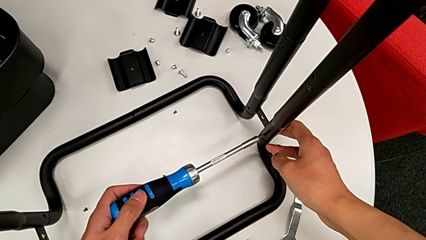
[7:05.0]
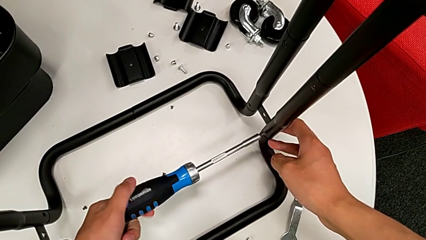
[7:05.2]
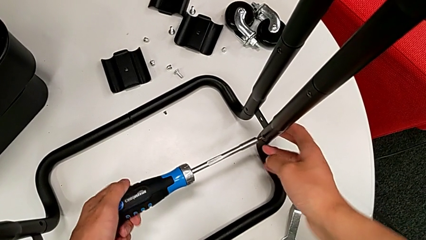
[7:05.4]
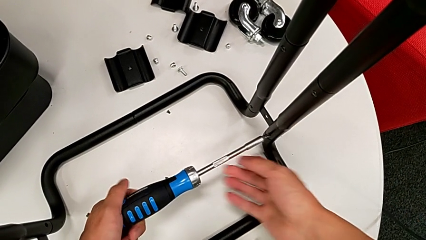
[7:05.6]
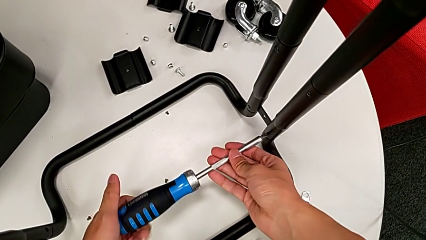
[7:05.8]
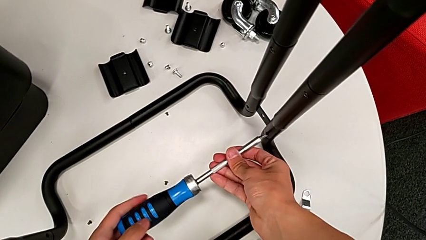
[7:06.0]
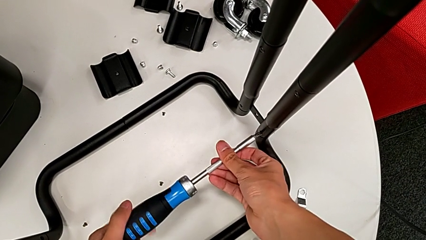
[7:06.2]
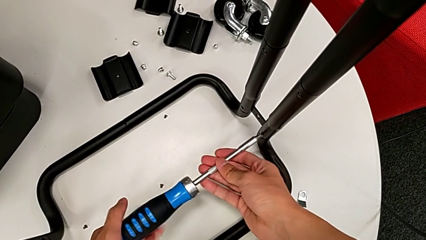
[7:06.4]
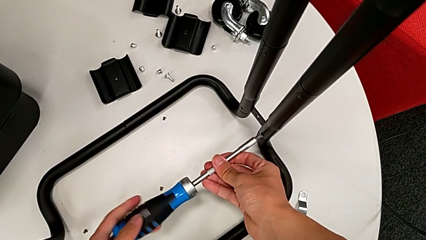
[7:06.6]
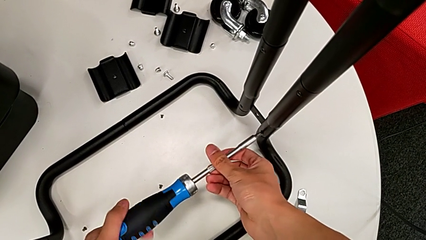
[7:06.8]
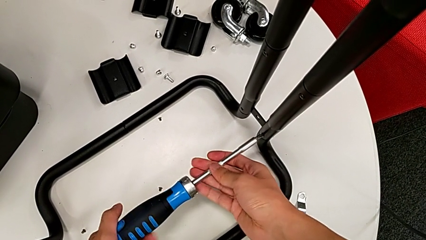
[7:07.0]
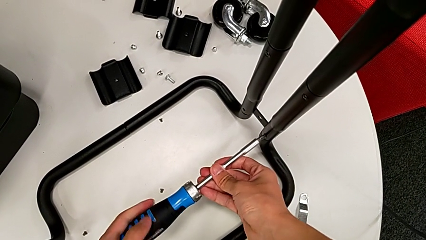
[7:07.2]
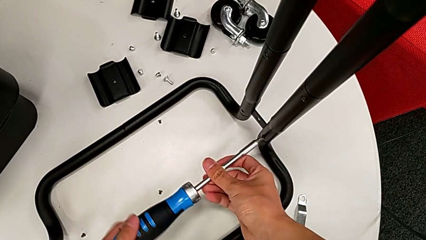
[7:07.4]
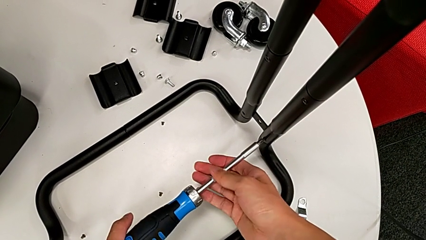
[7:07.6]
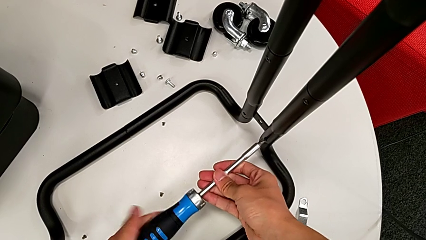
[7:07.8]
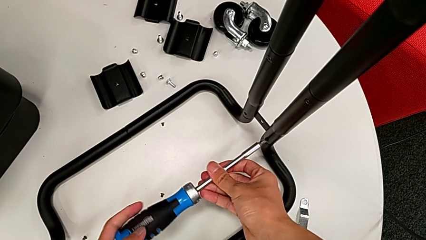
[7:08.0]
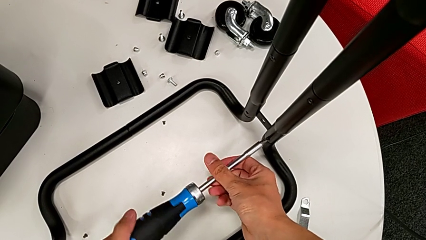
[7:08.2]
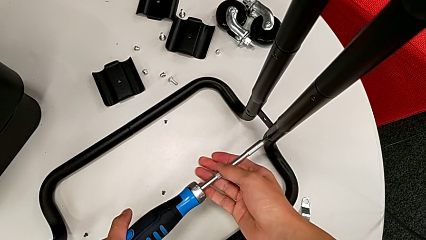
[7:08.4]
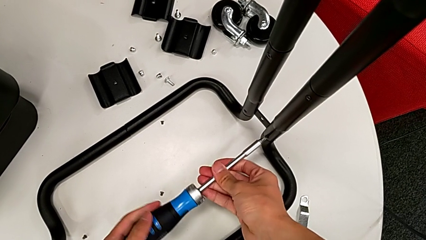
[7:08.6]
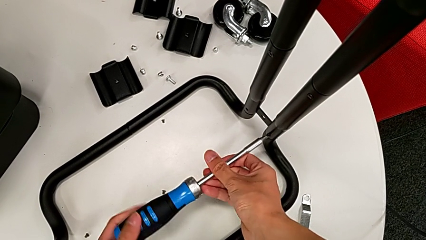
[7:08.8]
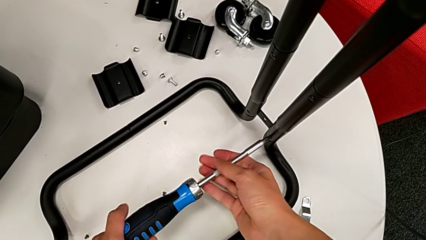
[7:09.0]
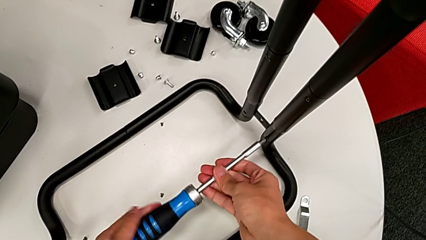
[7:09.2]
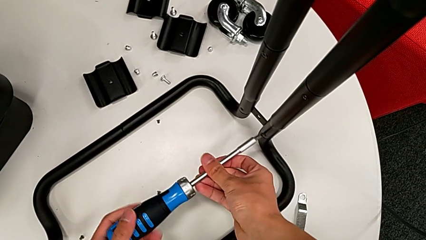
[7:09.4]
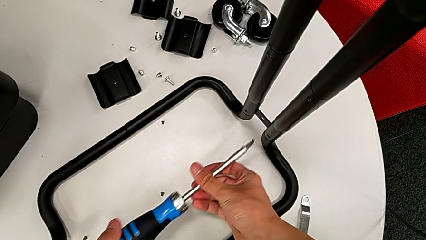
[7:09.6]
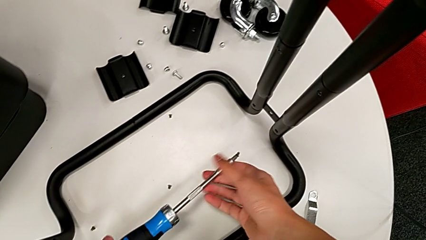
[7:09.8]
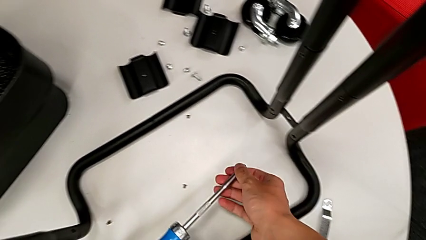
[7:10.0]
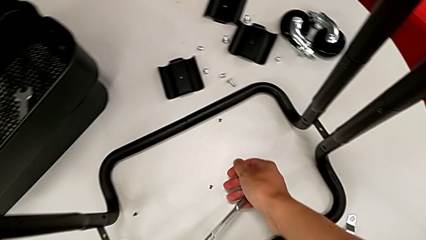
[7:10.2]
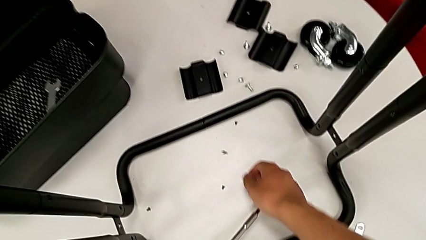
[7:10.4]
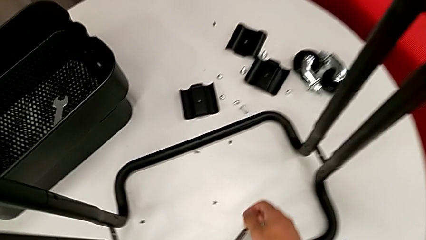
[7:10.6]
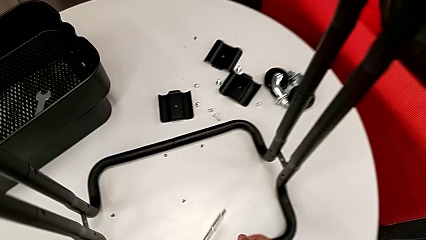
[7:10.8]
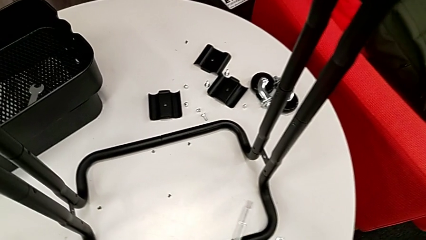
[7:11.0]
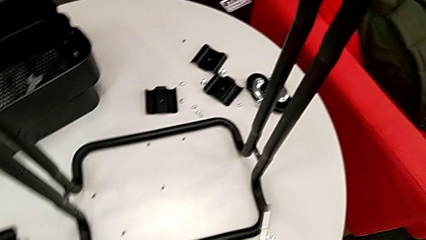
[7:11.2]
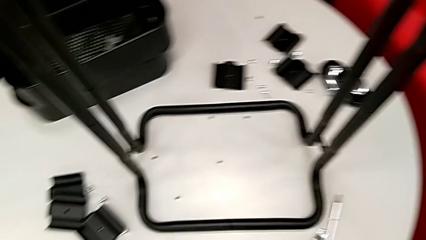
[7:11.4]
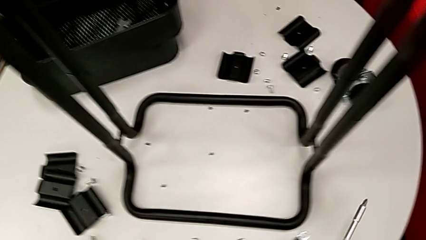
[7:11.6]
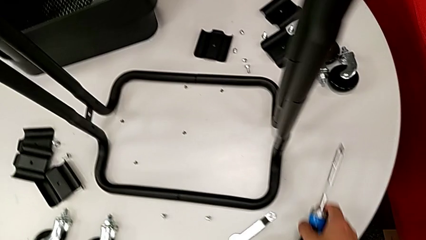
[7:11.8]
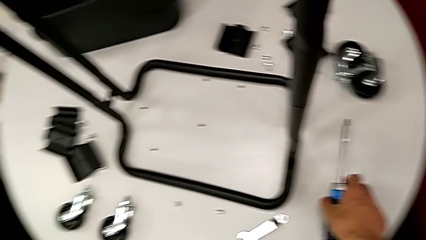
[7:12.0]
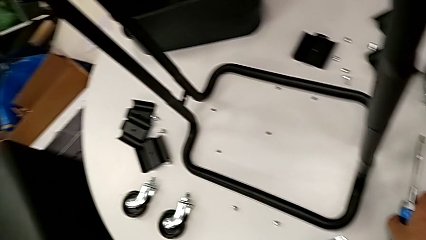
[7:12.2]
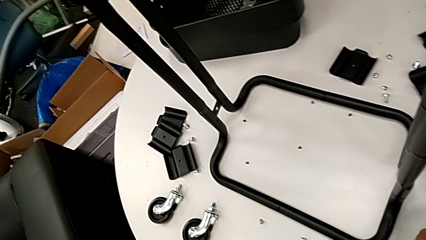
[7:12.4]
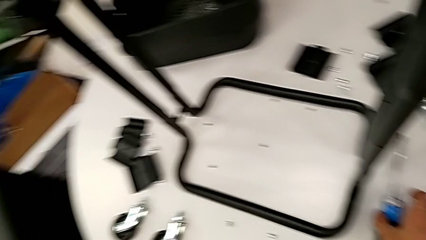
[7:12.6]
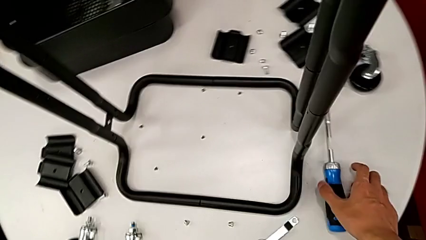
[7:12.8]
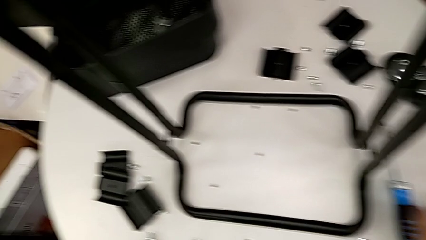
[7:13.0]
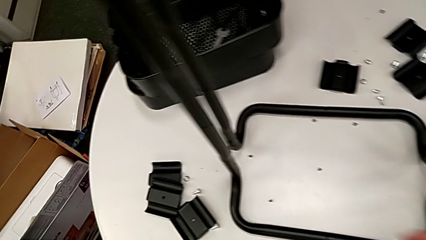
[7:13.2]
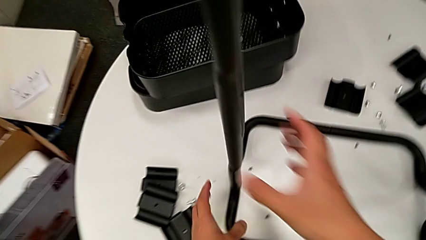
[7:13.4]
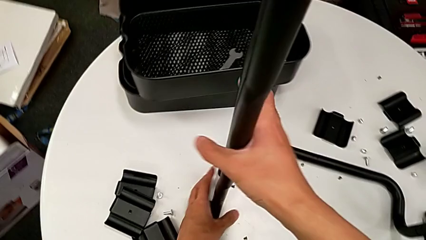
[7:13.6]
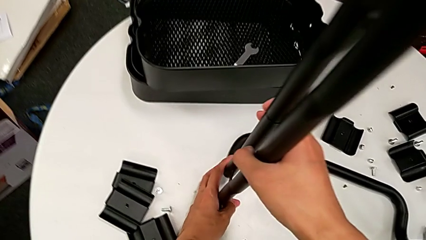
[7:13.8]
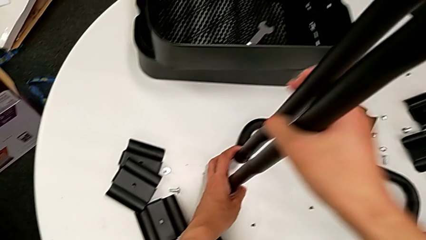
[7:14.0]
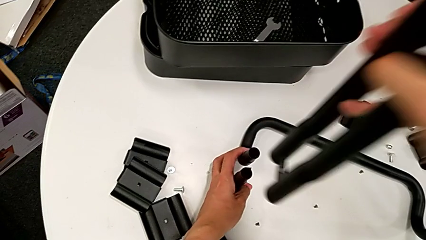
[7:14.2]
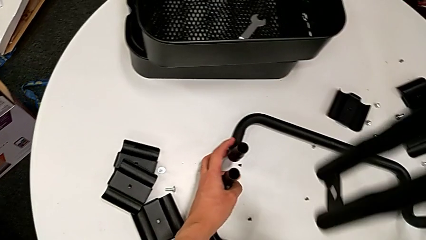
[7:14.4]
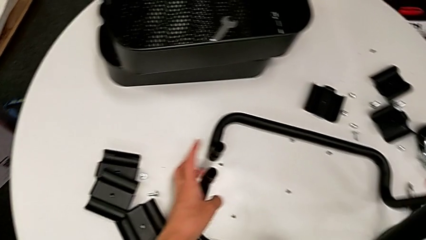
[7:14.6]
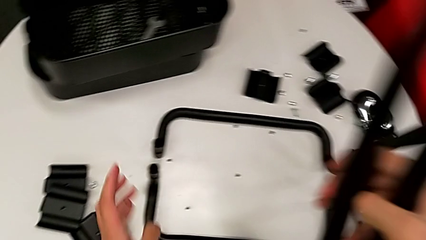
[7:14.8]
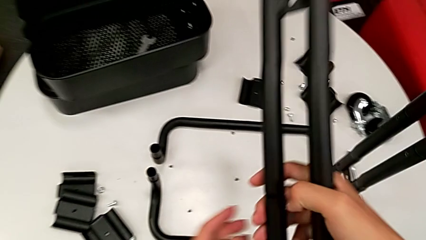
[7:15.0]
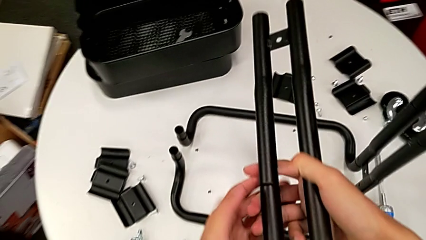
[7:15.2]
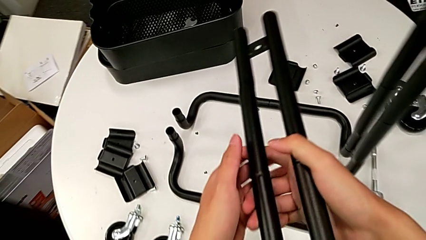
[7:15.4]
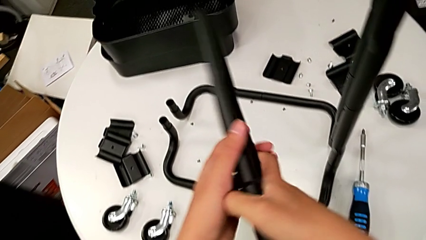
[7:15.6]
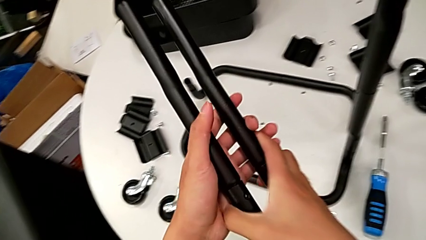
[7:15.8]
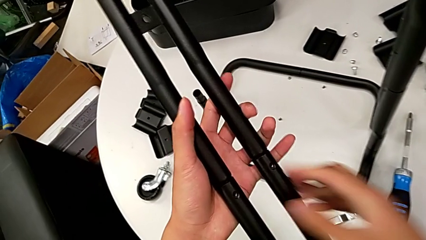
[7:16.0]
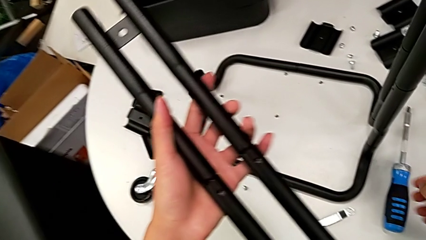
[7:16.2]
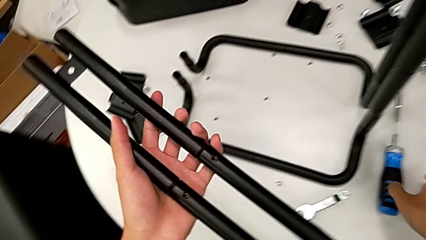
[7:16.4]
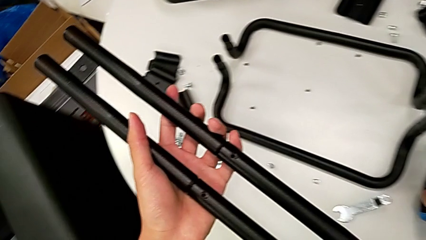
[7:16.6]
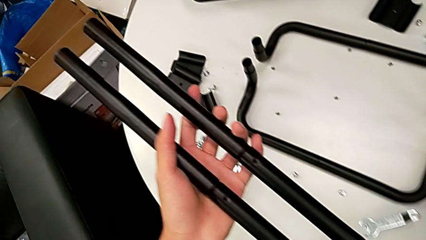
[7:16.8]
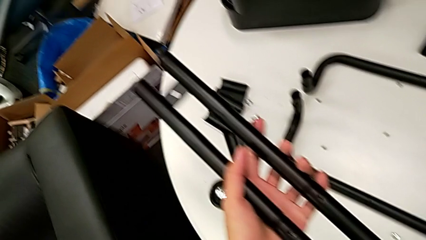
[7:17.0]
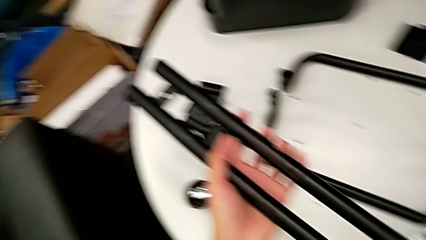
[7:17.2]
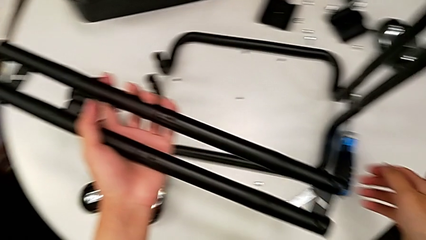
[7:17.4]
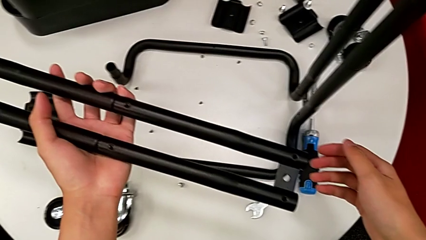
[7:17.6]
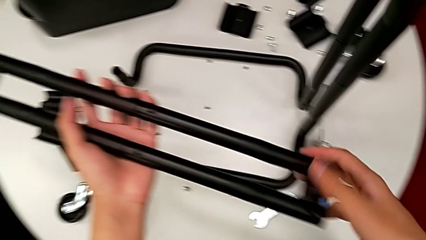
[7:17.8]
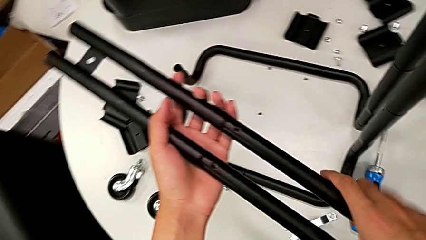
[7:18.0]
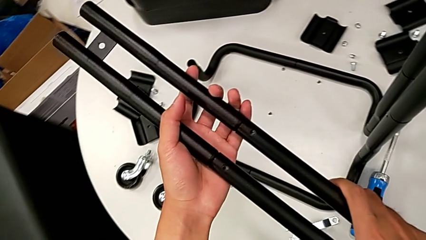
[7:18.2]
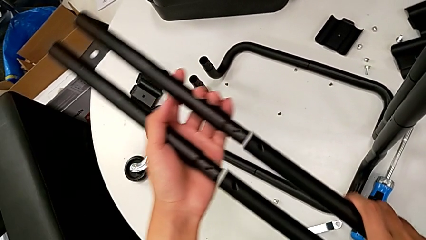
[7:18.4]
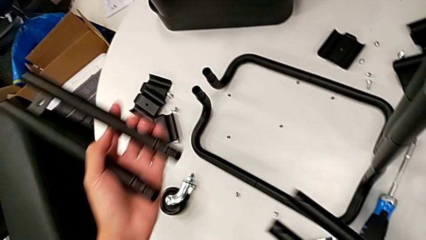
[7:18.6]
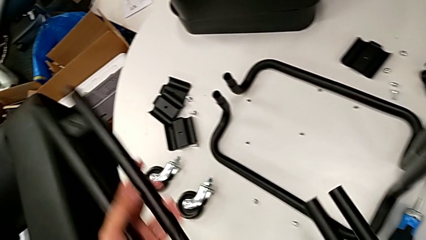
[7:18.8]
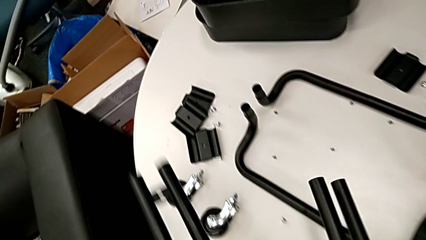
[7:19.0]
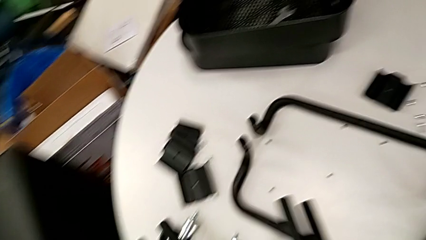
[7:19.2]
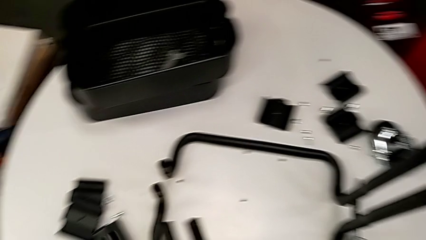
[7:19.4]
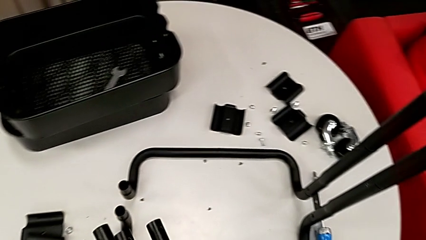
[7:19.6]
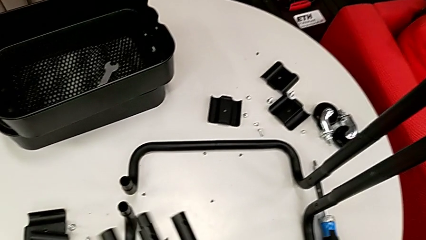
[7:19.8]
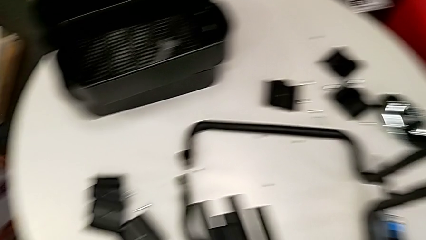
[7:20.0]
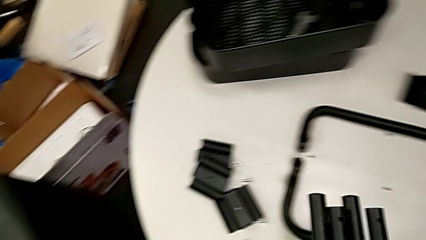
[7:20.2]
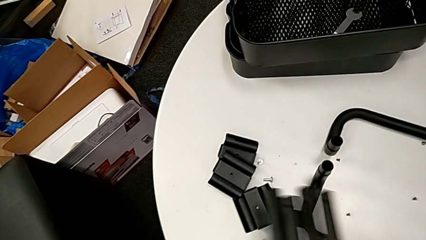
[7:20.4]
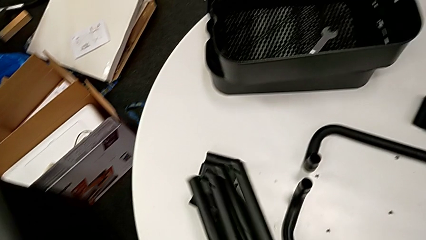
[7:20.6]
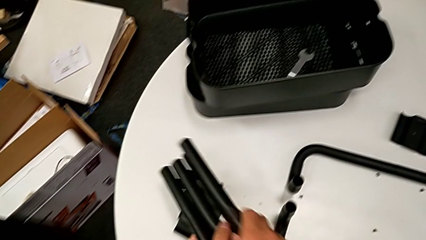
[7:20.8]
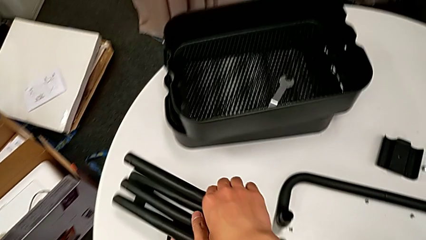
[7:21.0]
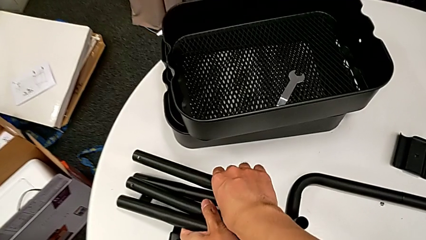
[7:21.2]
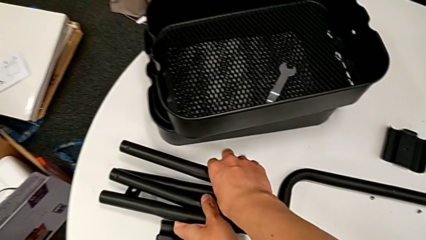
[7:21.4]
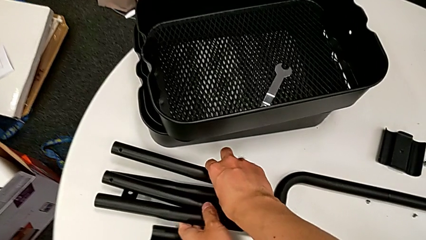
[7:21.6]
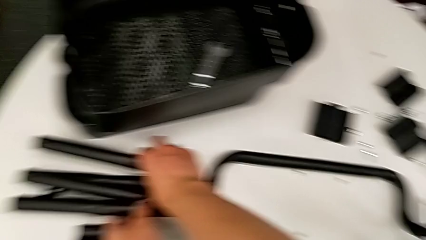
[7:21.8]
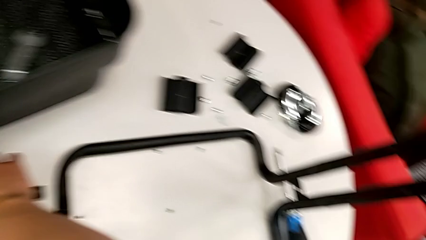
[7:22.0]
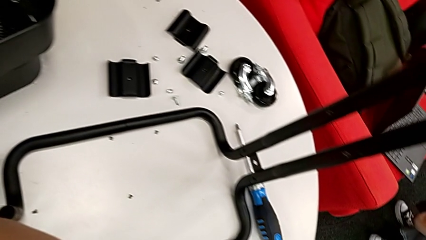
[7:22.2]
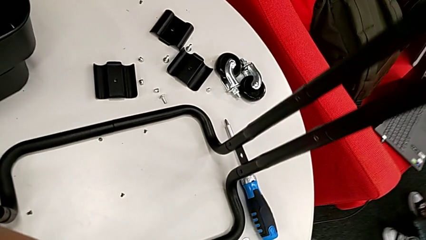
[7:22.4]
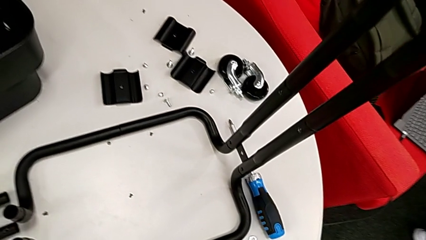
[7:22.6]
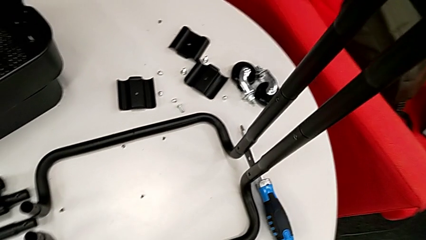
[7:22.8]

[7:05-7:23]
The camera wearer is disassembling the bars of the rolling cart. They unscrew the screw, disassemble it with the left hand, withdraw the screwdriver with the left hand, wrongly drop the screw, place the screwdriver, approach the half frame, disassemble it, rotate it, hold it, disassemble it, align the leg, place it and approach the screwdriver.
